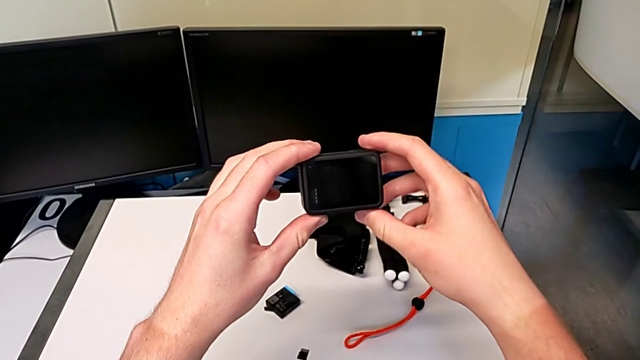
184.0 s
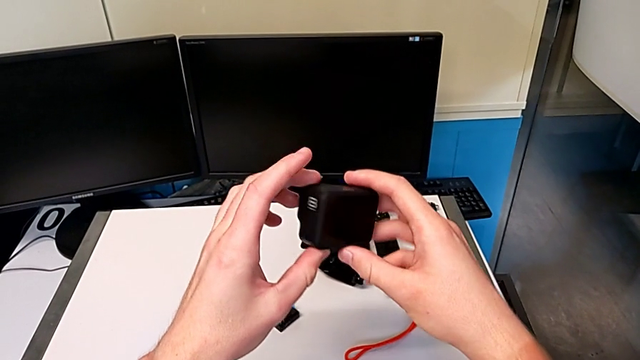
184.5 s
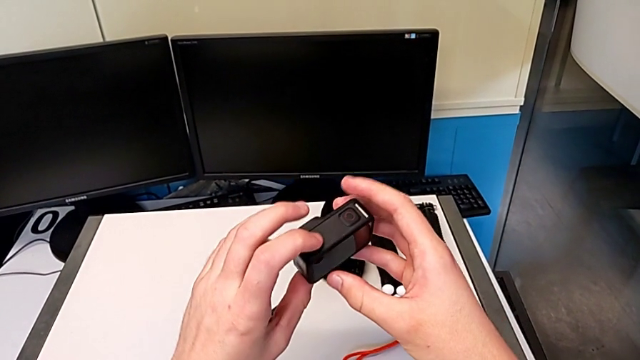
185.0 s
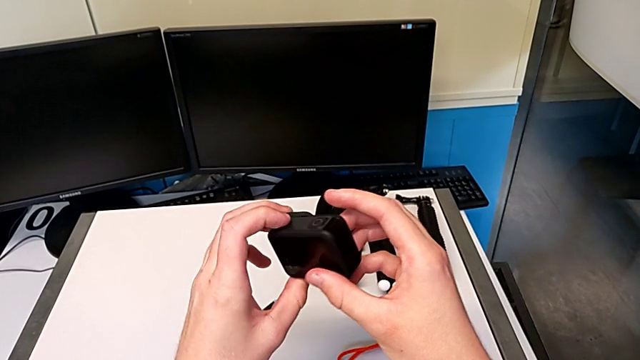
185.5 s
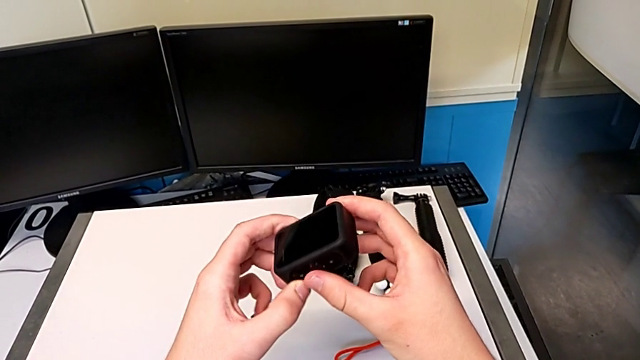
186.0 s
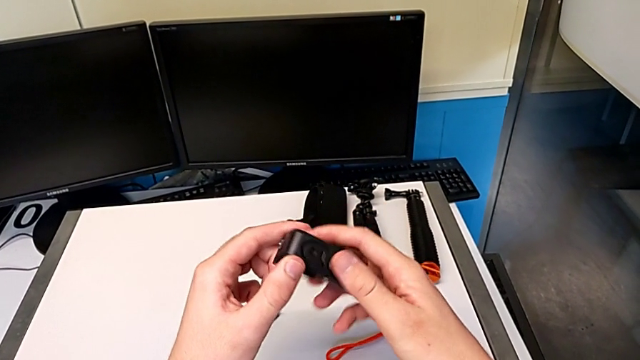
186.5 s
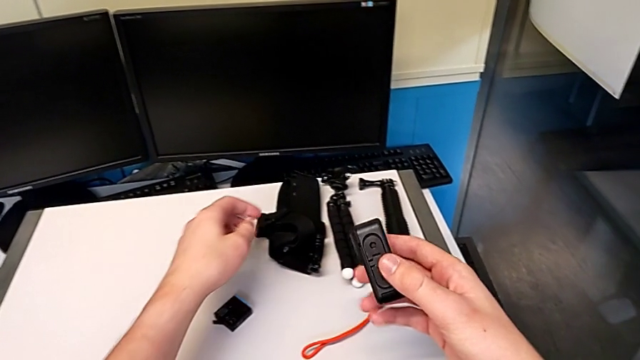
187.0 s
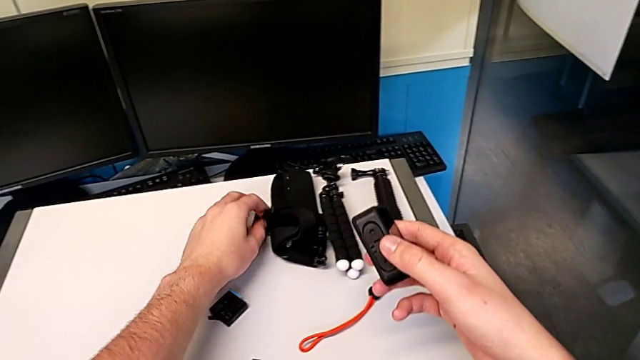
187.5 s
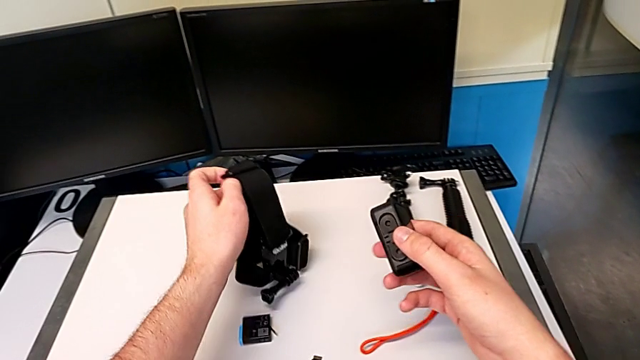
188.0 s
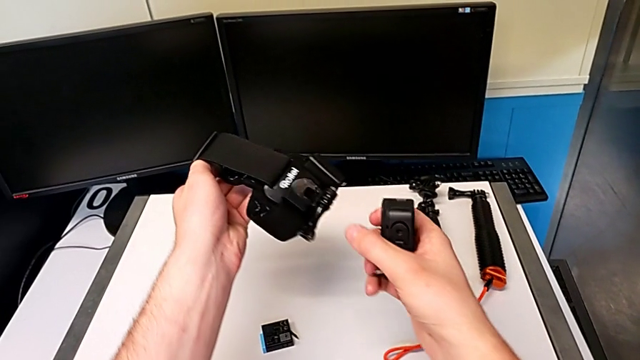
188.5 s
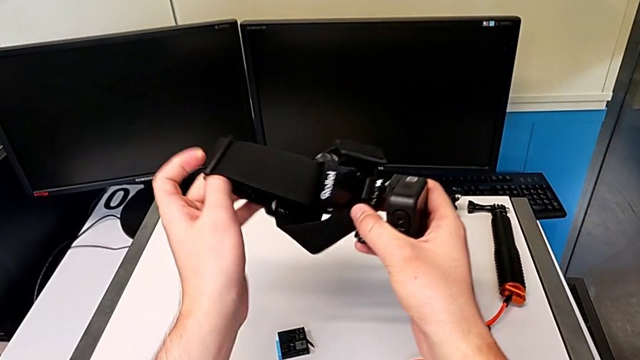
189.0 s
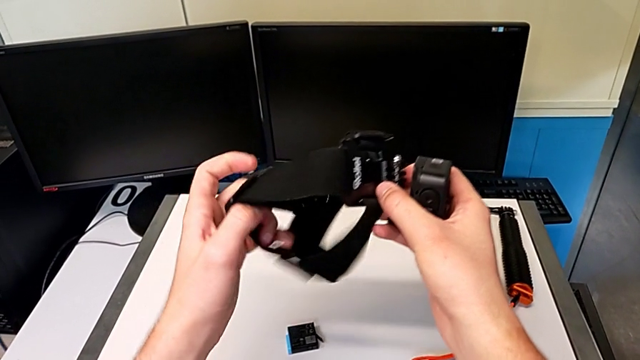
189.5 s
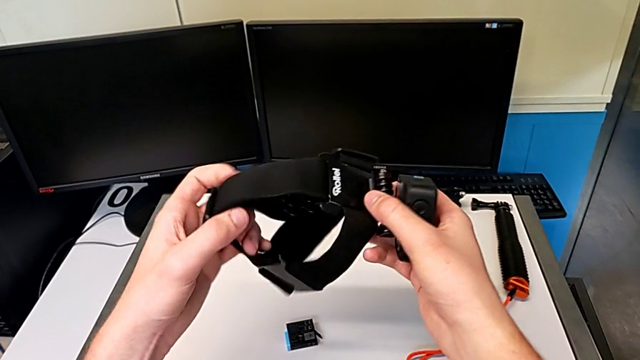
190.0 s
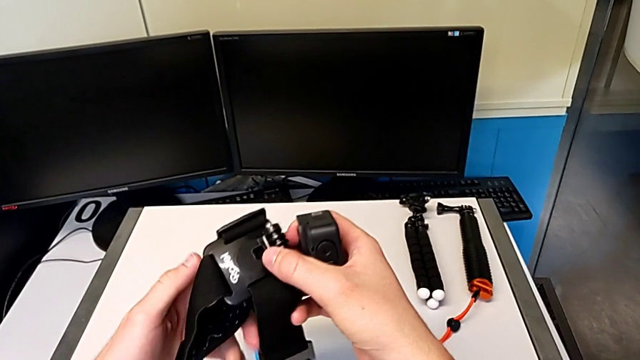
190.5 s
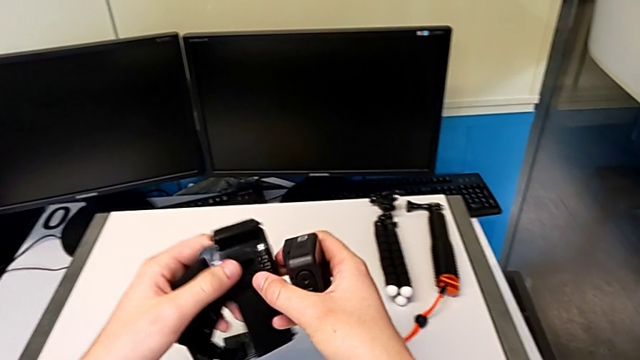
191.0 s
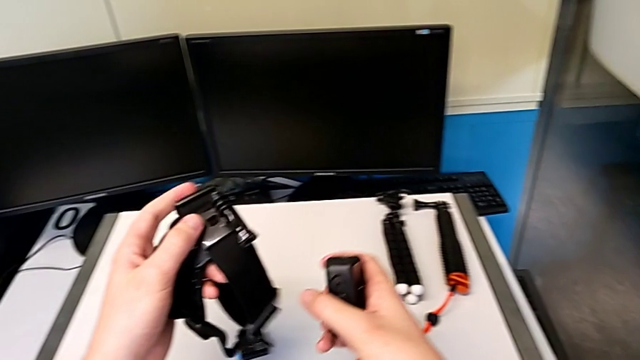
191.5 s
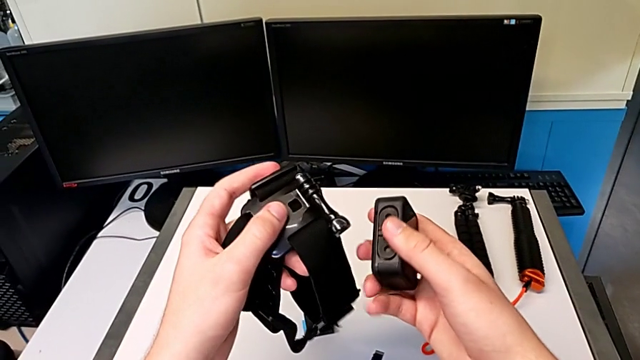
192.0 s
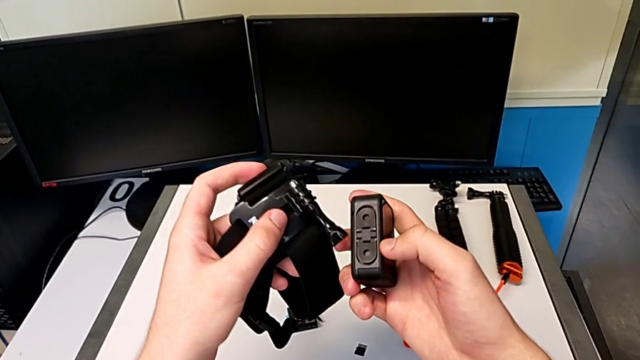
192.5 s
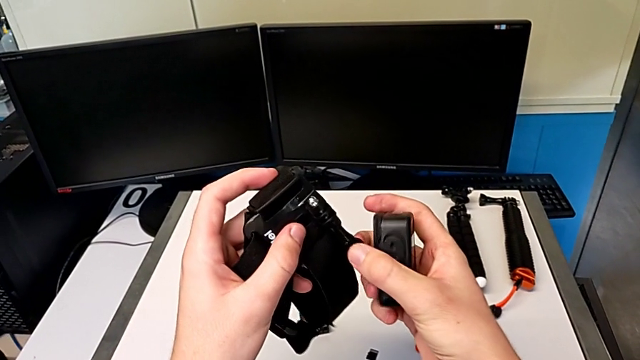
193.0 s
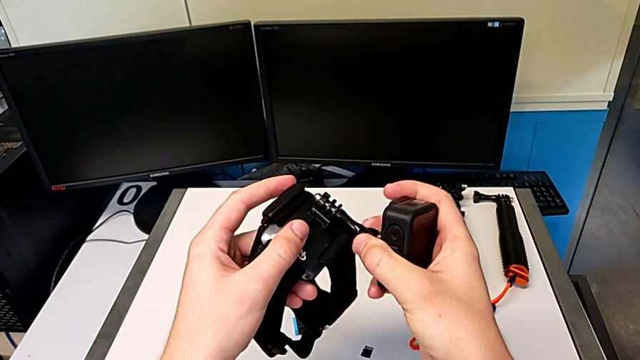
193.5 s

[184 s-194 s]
The camera wearer is attaching the shoulder strap to their GoPro. They grab the strap and inspect it.

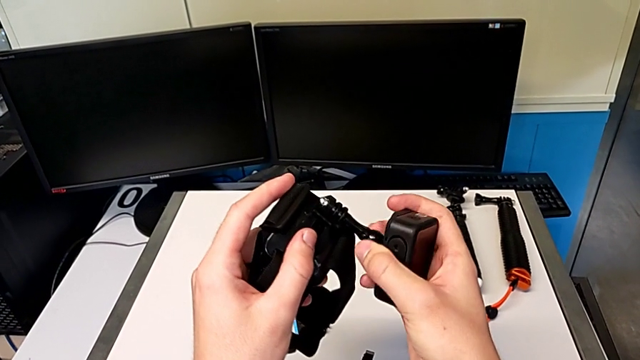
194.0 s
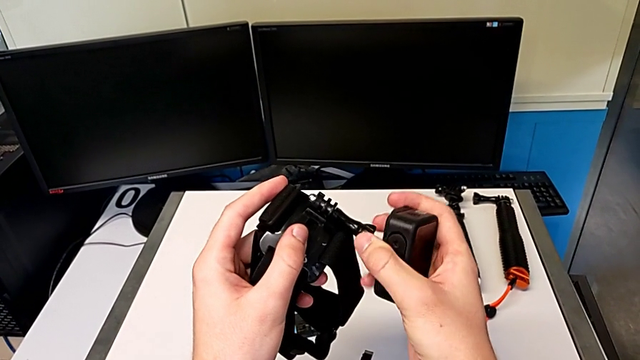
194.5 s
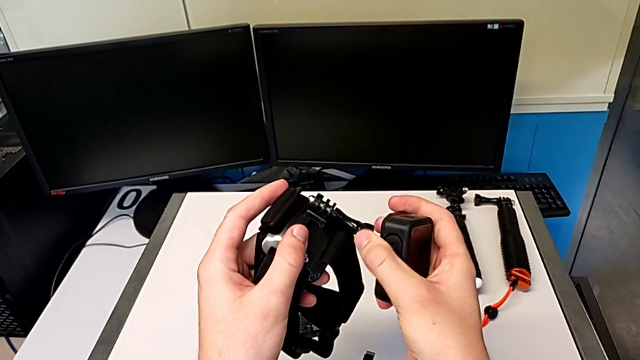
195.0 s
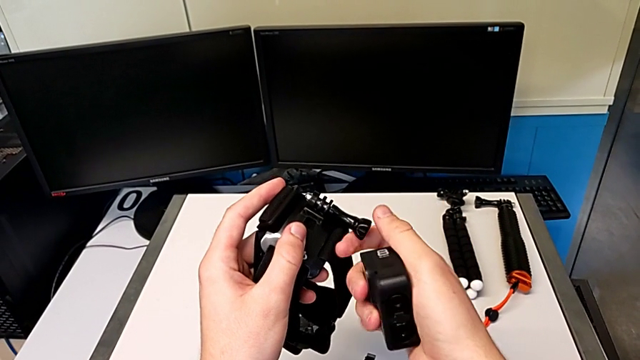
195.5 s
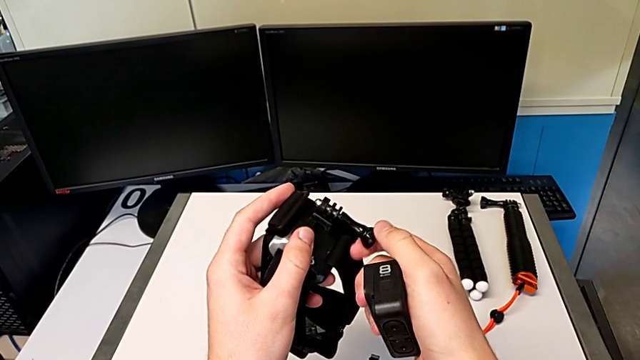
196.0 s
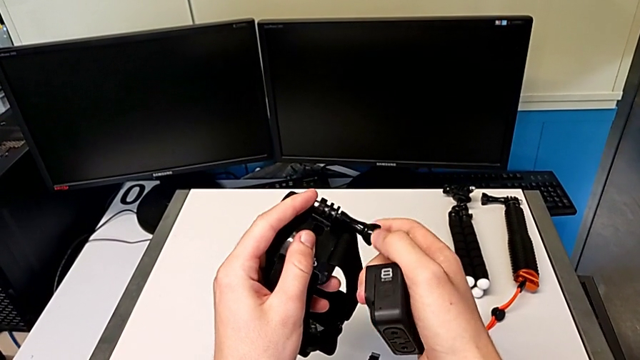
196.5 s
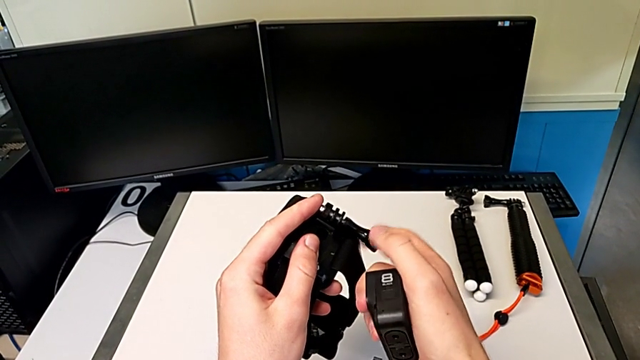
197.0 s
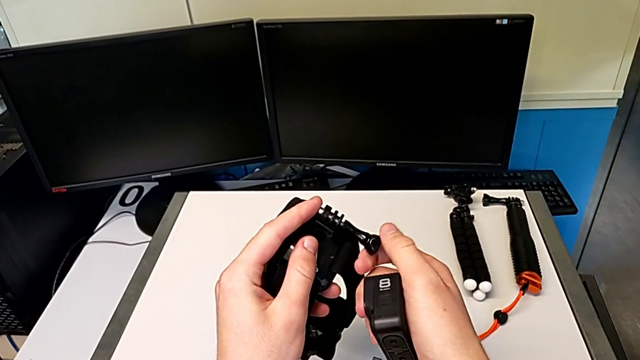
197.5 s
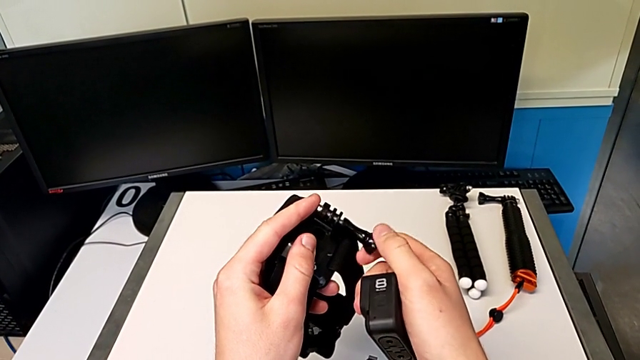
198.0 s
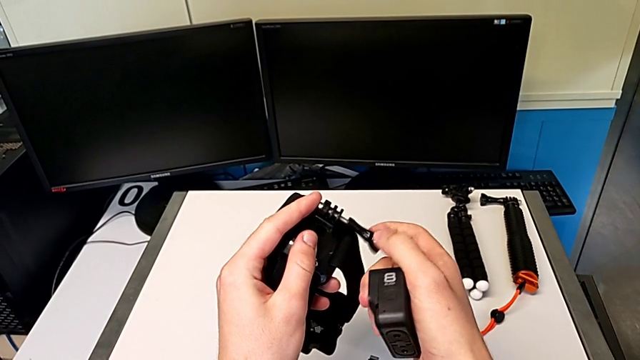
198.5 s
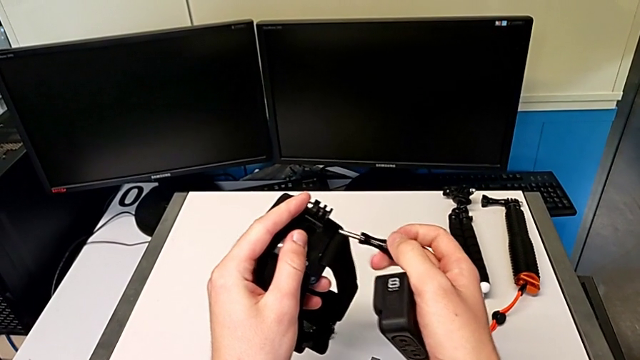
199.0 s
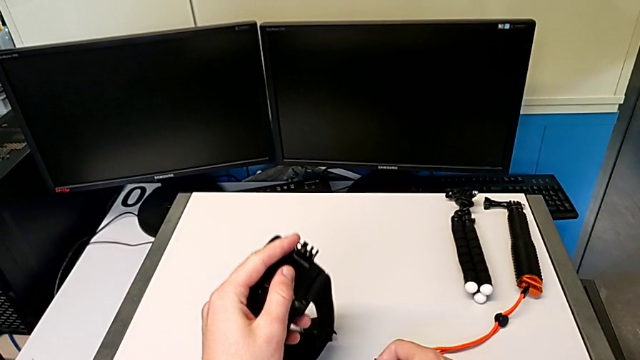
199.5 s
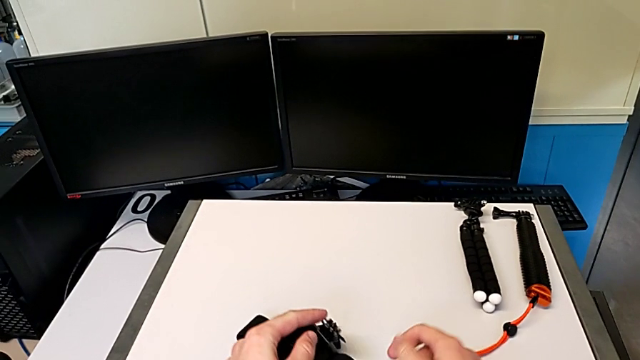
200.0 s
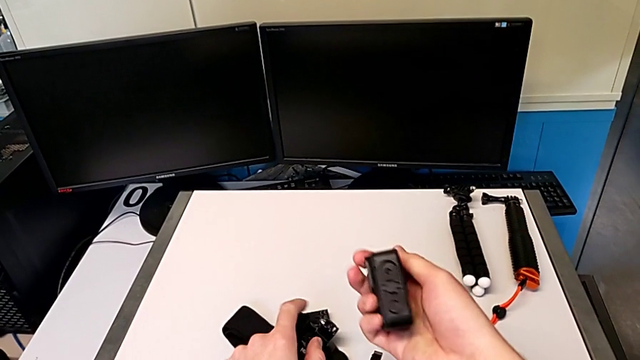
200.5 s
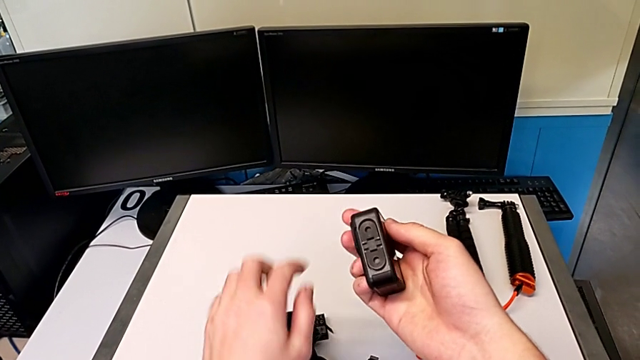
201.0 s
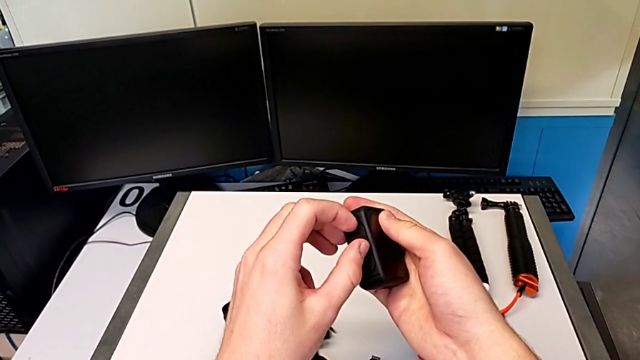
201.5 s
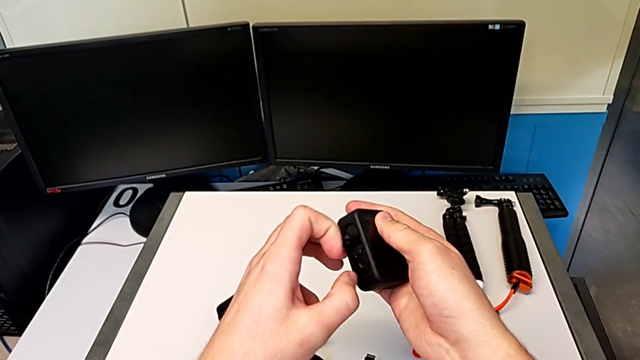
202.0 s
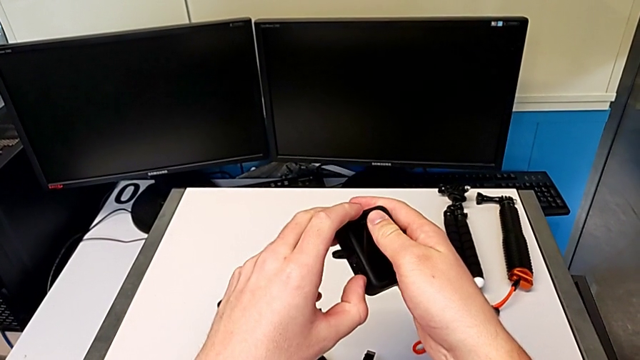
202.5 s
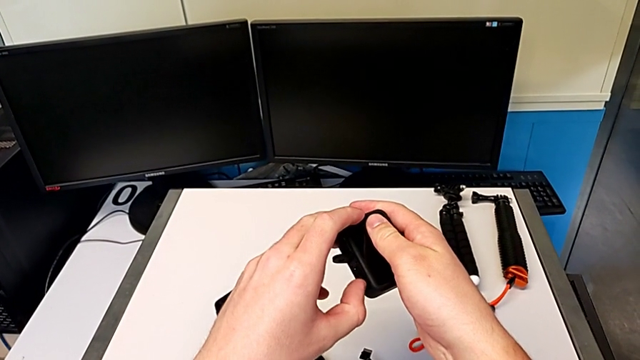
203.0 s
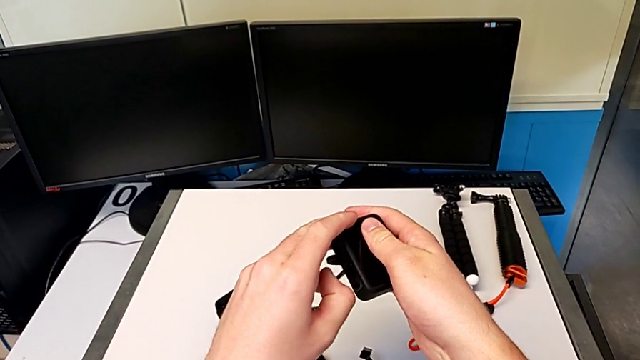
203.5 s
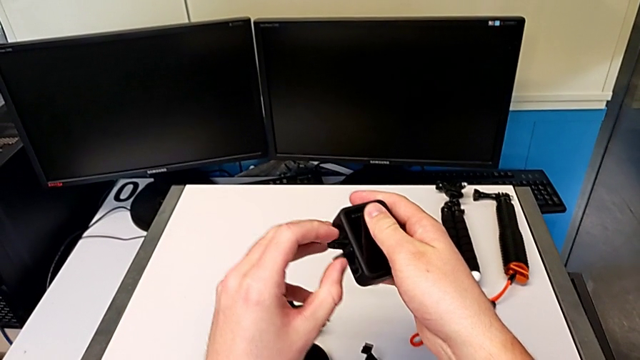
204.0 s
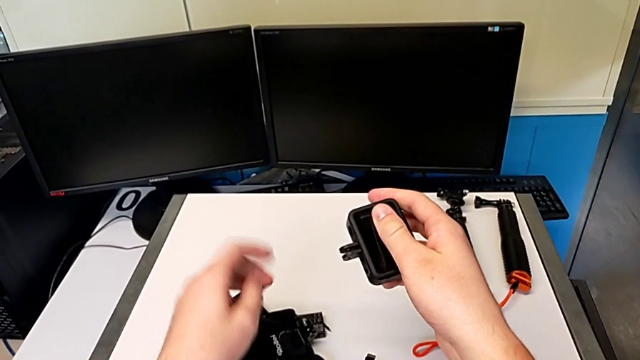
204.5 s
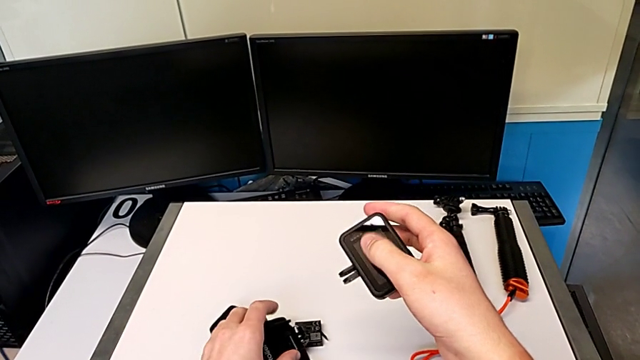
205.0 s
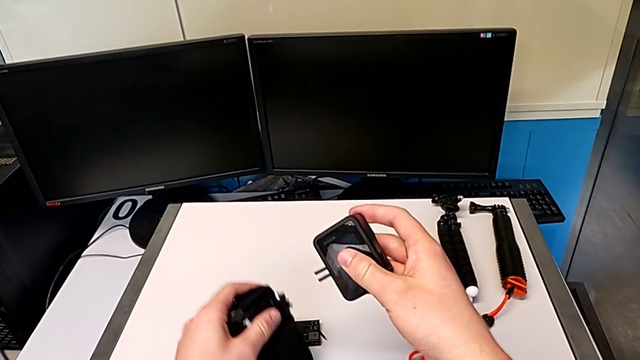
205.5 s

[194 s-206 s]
The camera wearer is attaching the shoulder strap to their GoPro. They unscrew the screw and open the mount tabs.
